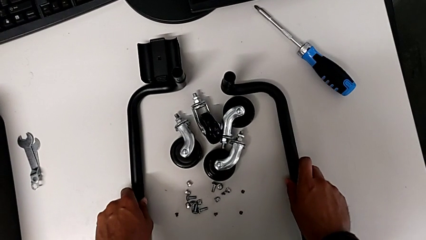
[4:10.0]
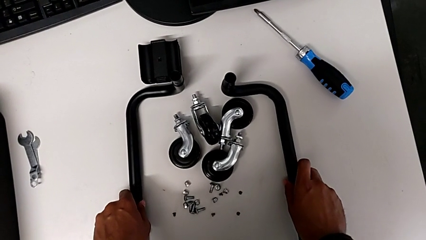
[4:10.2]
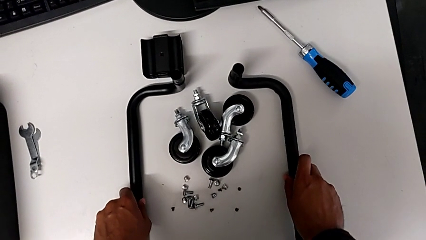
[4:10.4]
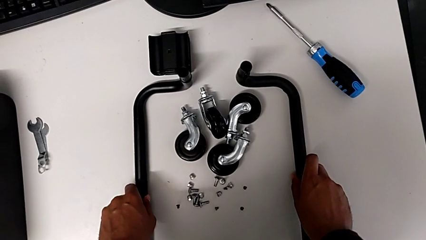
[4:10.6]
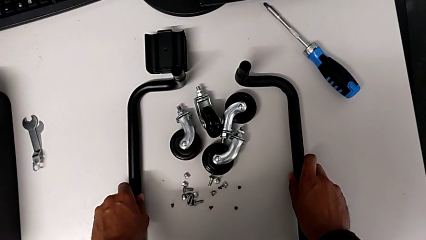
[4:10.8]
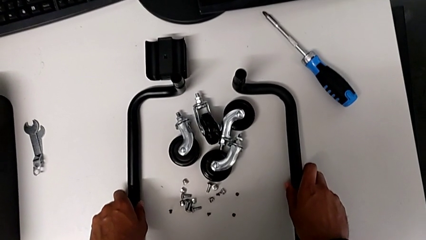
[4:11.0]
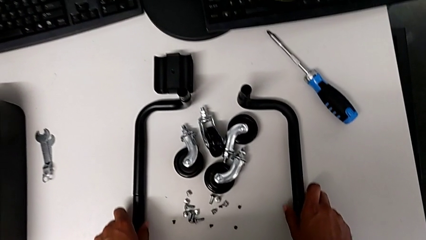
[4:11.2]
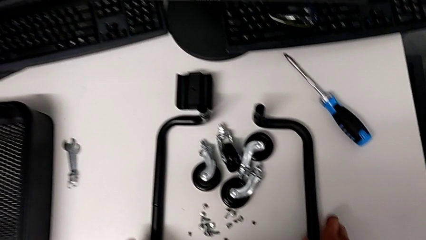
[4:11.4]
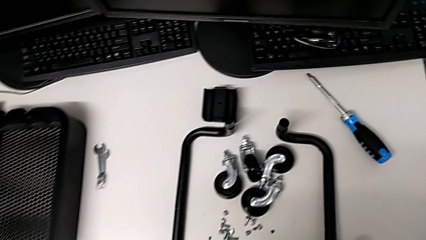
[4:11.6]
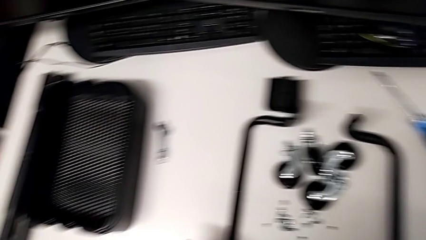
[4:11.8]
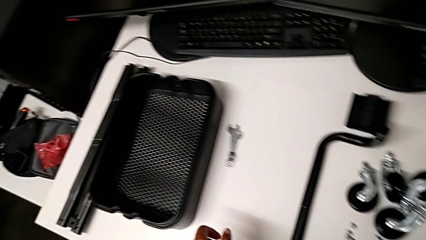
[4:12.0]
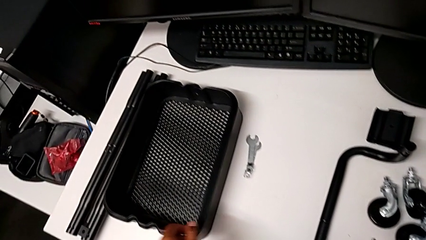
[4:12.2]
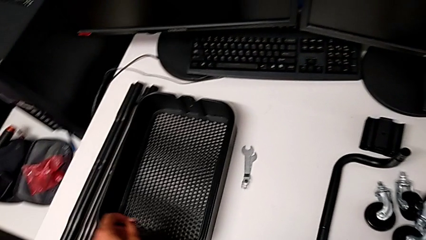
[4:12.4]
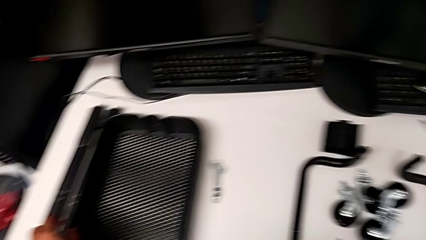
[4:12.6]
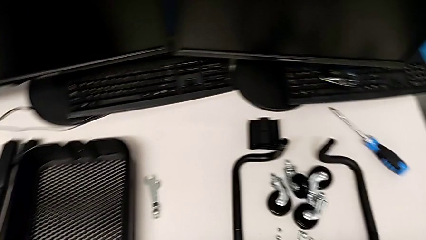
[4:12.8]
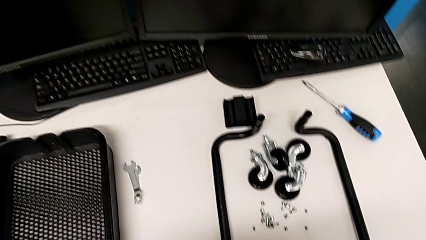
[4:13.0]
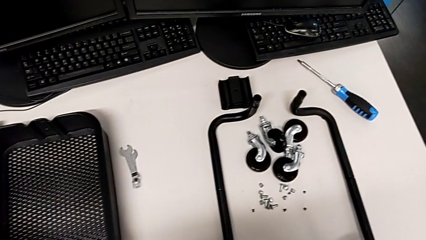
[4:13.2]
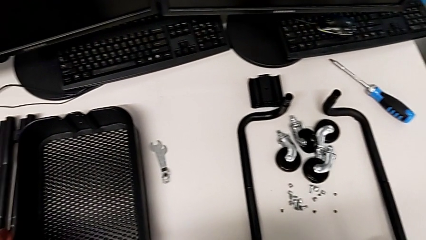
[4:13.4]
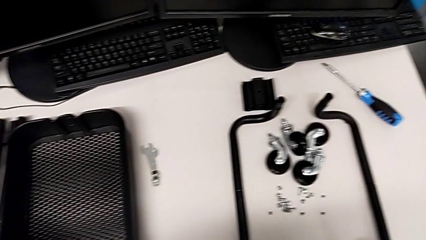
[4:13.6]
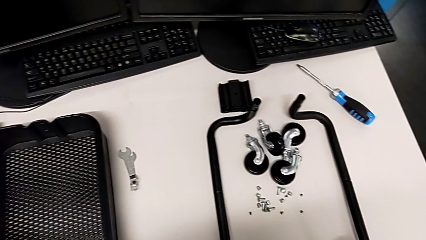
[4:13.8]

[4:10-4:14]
The camera wearer is assembling the base frame. They align the frame.

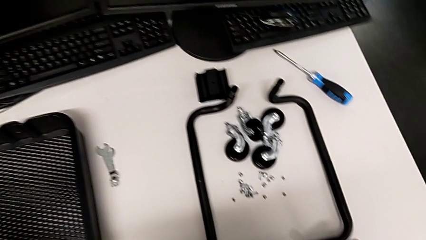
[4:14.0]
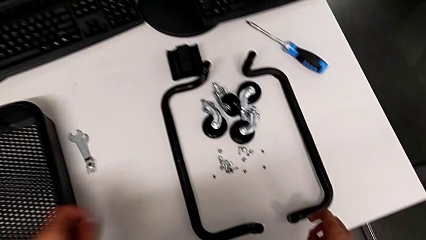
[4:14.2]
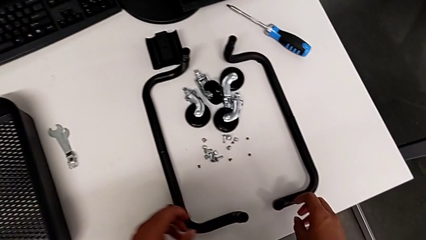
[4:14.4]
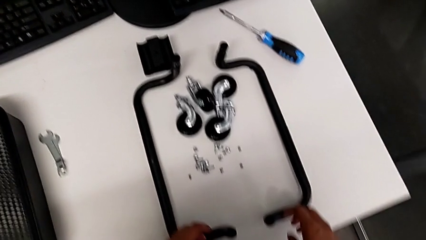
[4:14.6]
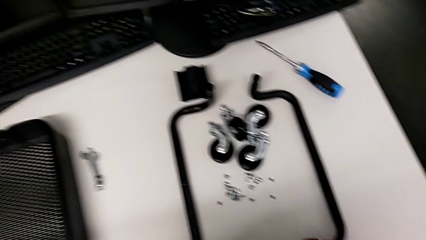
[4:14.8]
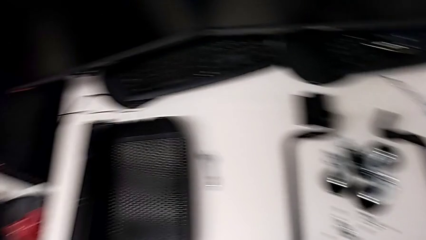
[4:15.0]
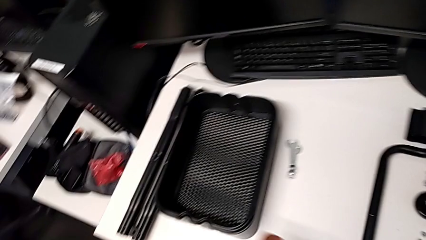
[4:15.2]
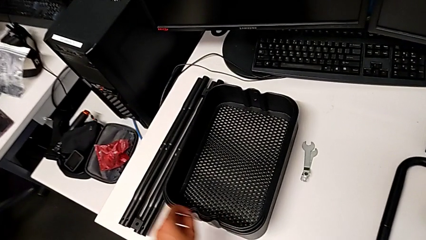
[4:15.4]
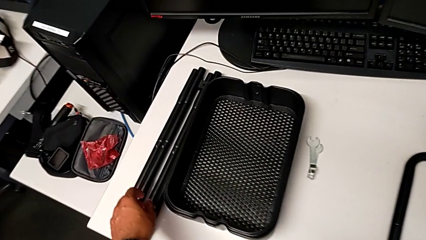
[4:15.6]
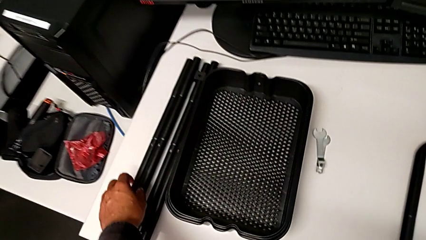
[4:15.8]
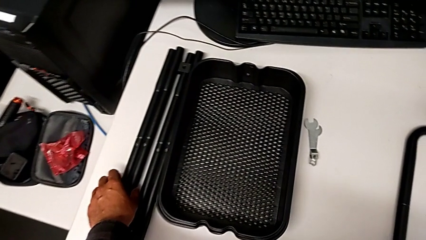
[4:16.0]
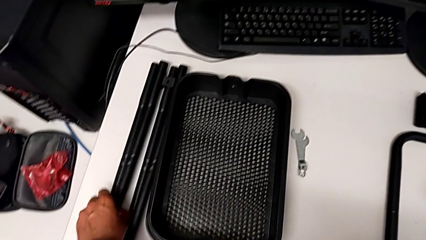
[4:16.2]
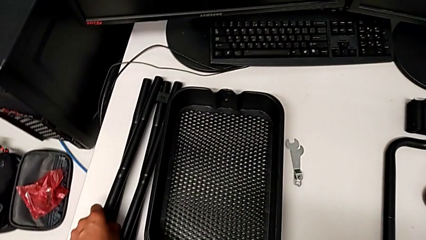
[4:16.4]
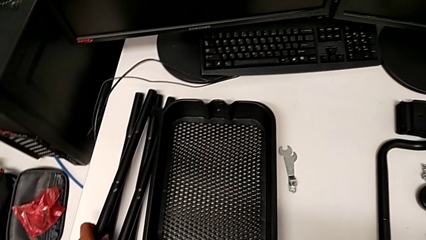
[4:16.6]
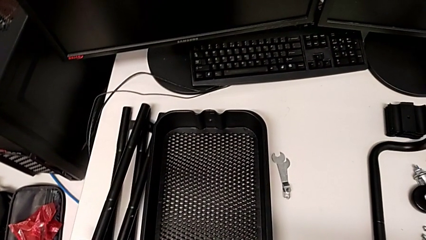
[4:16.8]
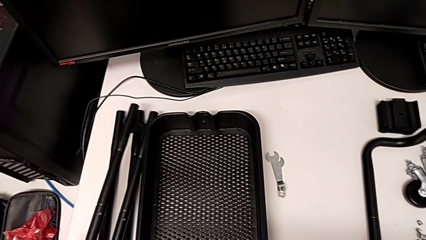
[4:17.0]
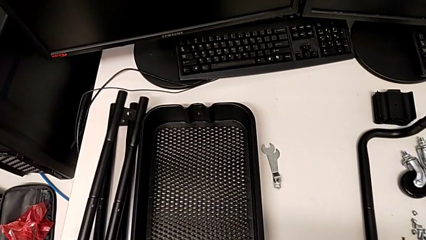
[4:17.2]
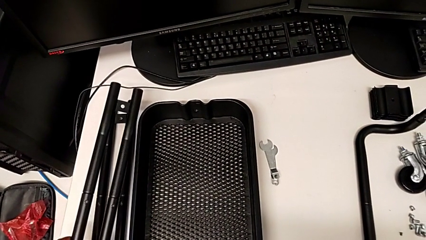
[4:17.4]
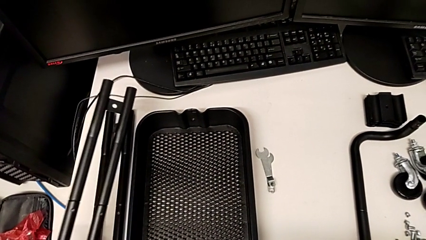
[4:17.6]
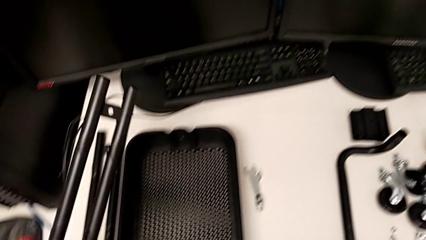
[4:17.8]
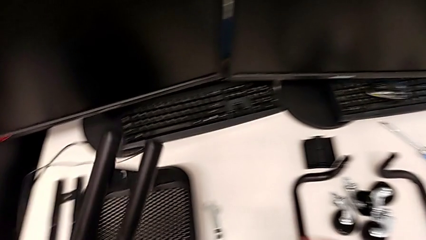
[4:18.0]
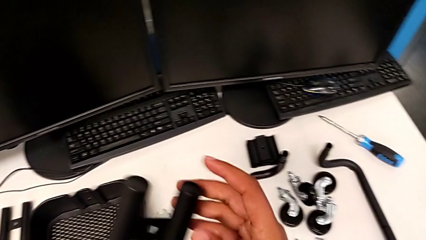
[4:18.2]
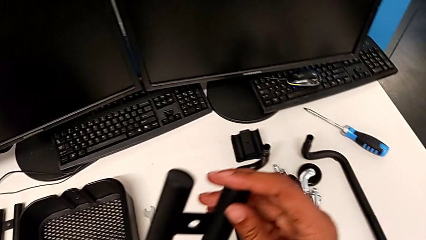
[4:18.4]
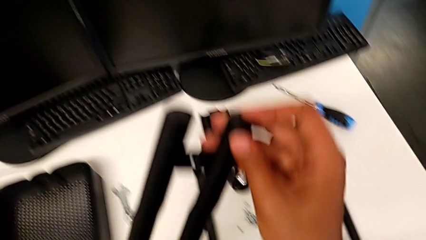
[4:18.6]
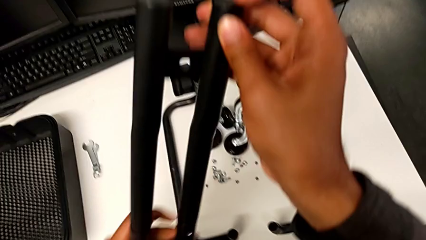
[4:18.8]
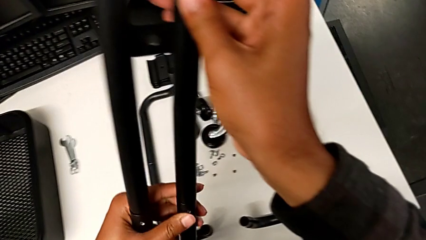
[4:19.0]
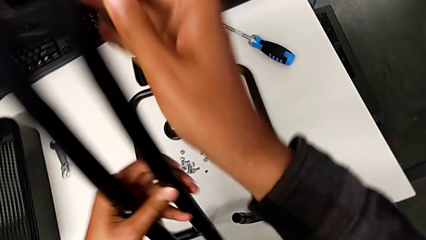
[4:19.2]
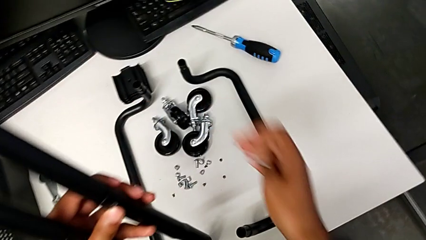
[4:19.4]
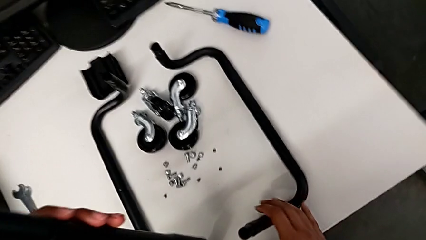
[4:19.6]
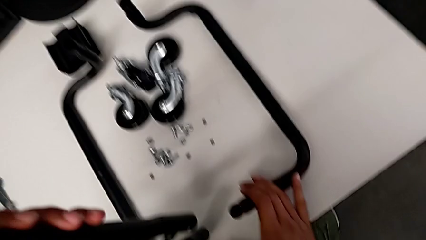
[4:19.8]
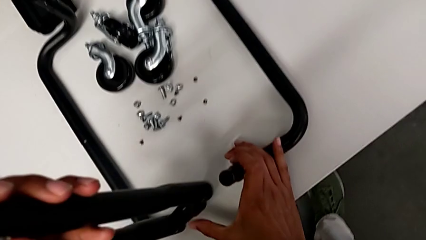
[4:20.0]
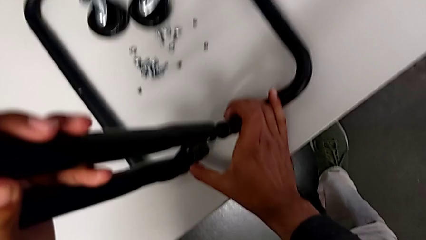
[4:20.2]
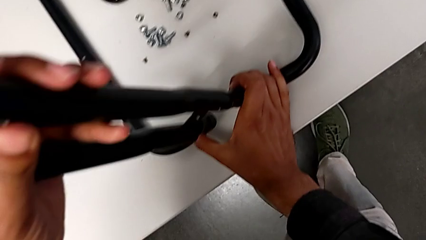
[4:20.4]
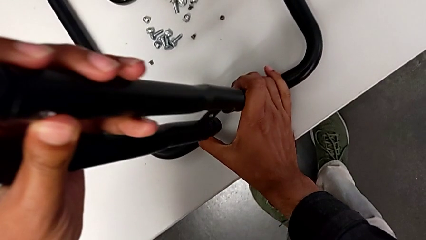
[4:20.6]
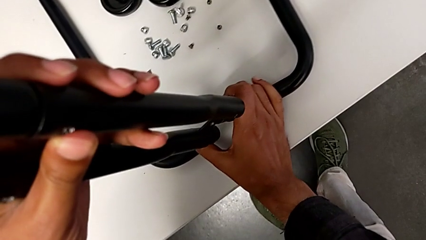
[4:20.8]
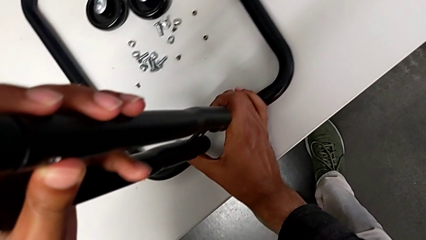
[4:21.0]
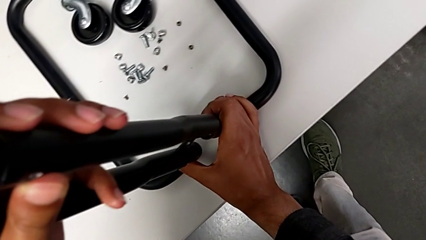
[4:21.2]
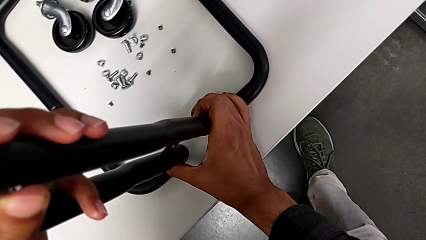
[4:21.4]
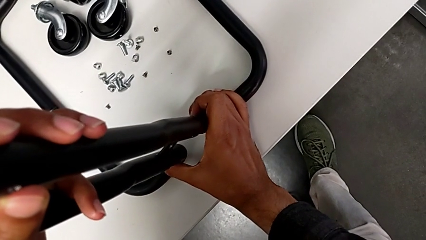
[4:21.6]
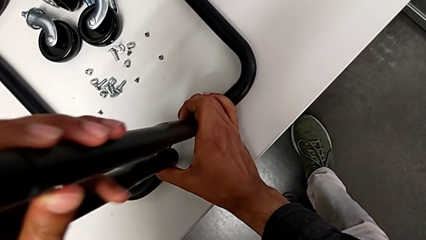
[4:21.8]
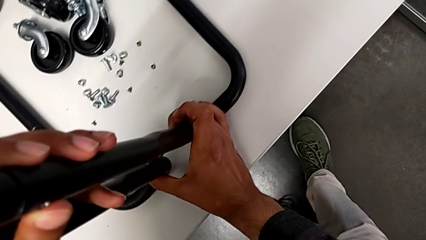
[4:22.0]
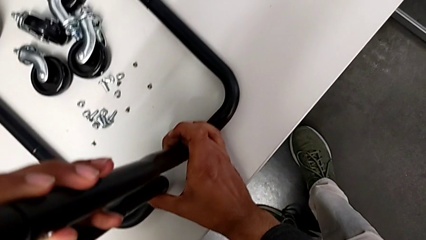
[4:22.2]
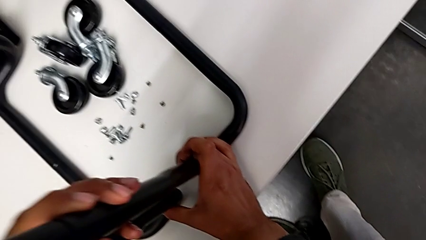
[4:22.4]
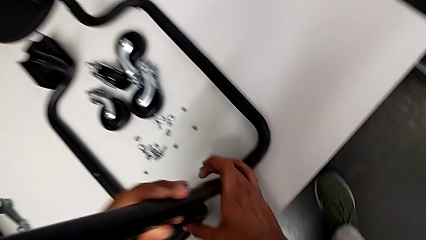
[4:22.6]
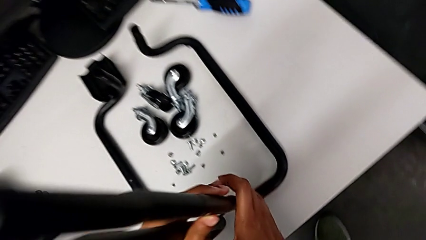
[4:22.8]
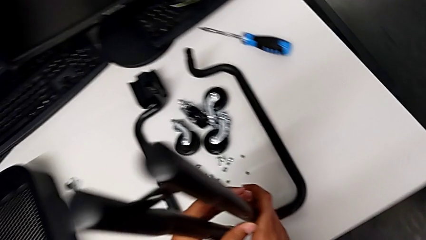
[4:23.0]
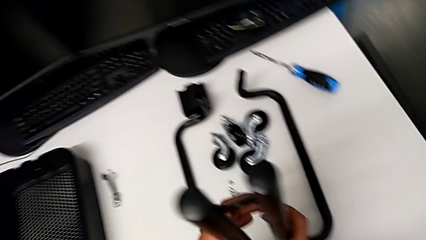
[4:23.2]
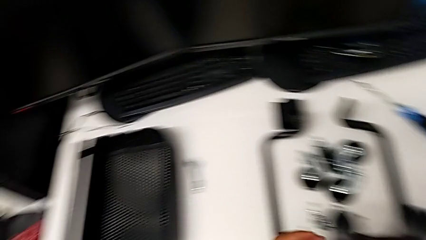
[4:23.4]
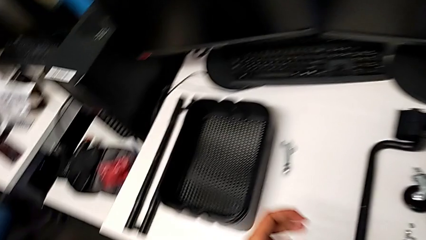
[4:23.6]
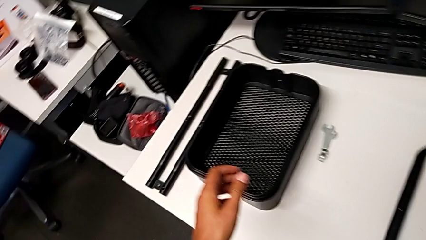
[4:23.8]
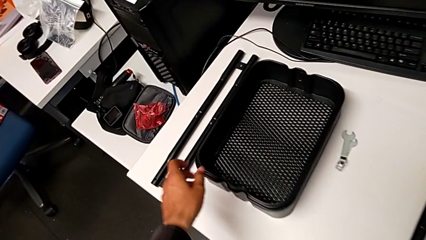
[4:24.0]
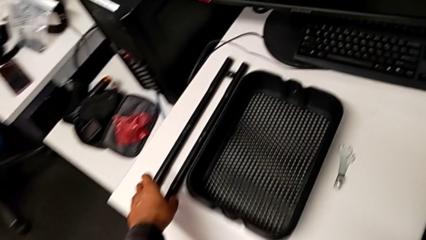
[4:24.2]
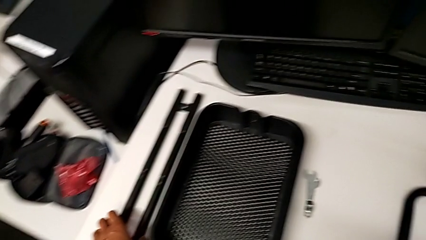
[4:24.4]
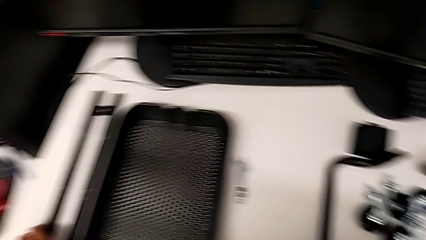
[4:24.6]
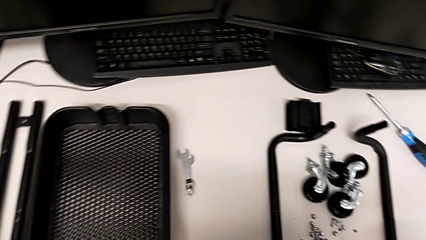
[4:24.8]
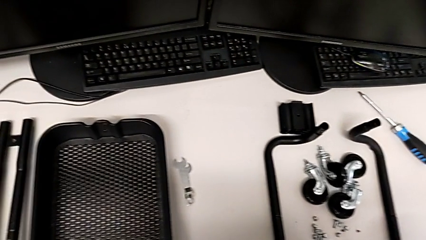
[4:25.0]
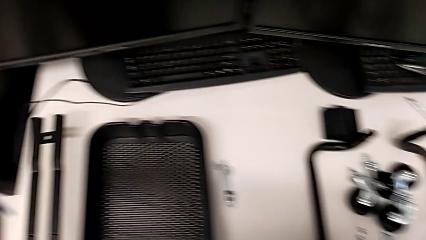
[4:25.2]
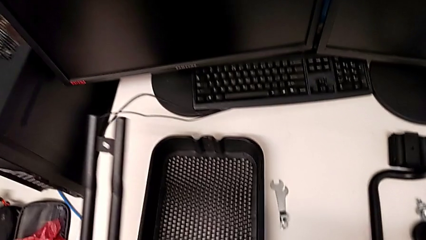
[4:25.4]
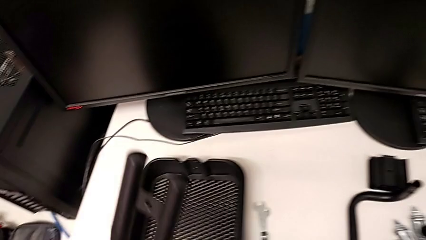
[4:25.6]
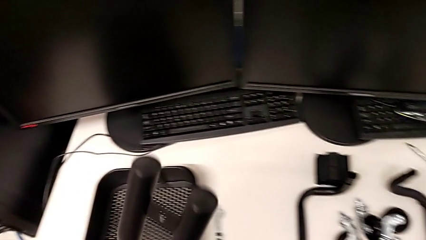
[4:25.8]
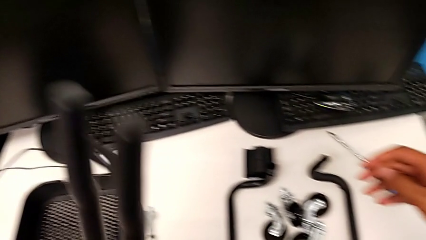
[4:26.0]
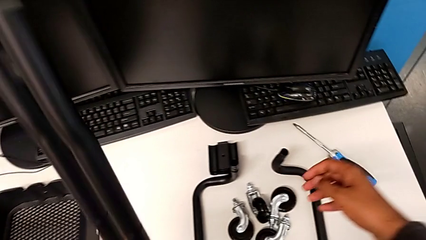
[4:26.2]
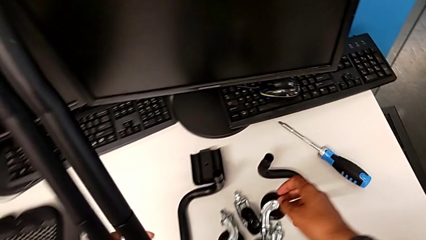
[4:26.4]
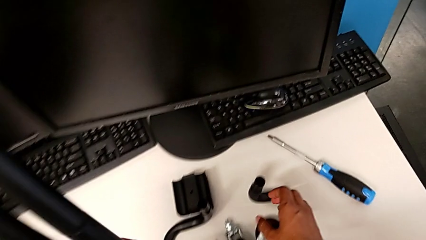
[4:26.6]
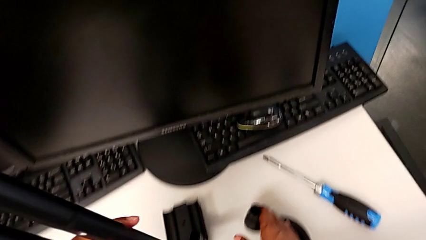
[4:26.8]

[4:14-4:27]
The camera wearer is aligning the base frame with the side bars. They grab the leg, assemble it and grab the leg.
